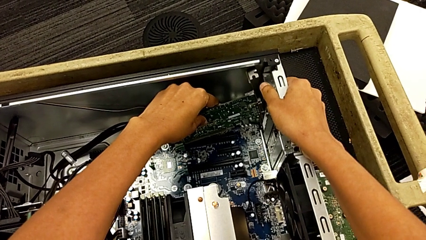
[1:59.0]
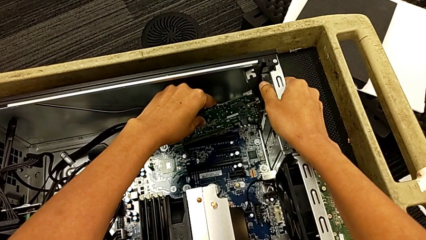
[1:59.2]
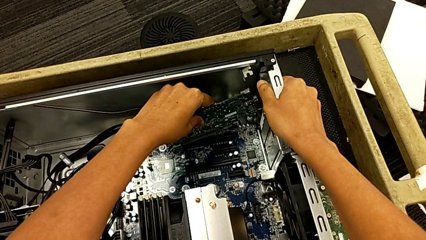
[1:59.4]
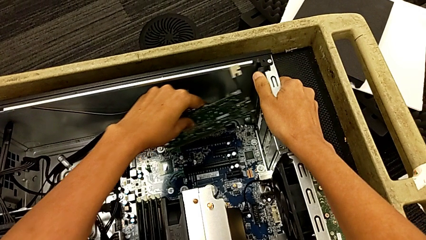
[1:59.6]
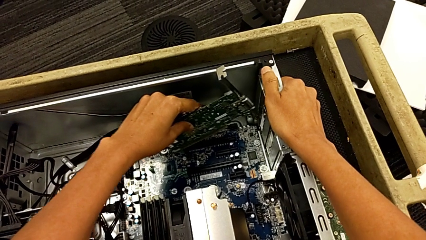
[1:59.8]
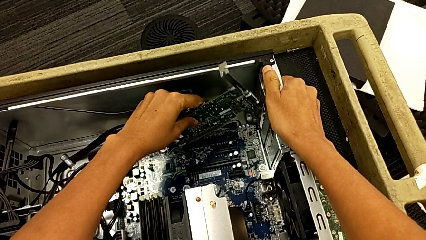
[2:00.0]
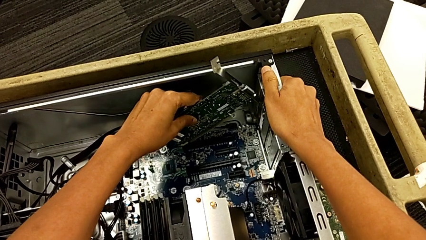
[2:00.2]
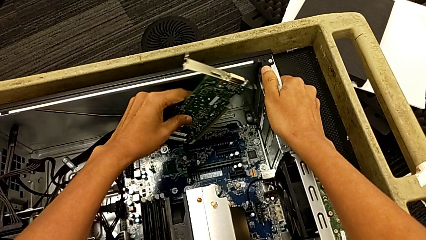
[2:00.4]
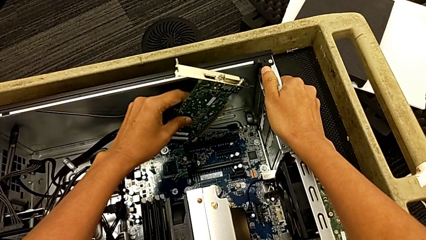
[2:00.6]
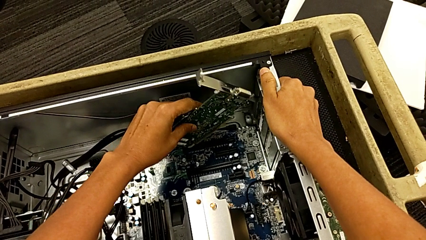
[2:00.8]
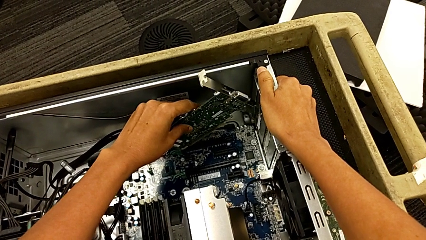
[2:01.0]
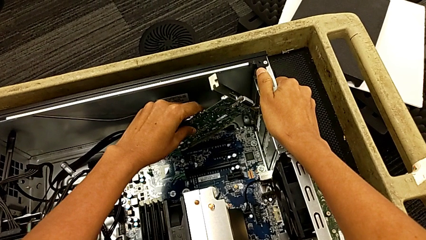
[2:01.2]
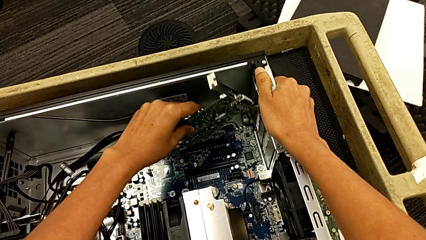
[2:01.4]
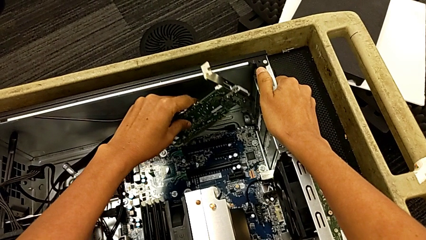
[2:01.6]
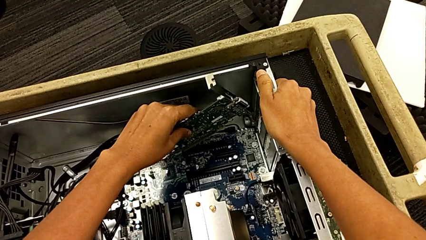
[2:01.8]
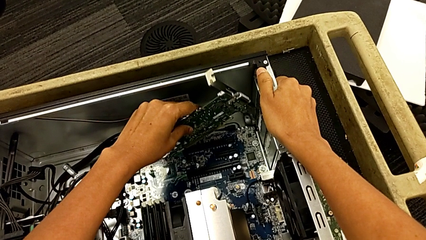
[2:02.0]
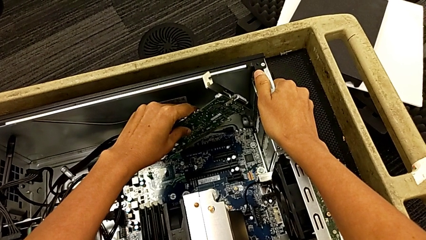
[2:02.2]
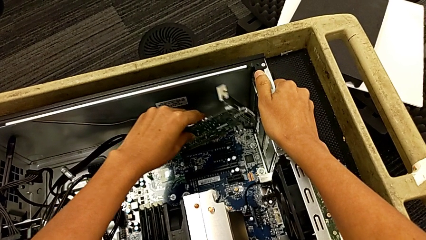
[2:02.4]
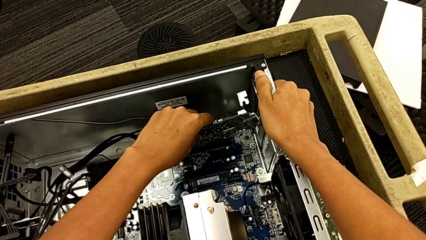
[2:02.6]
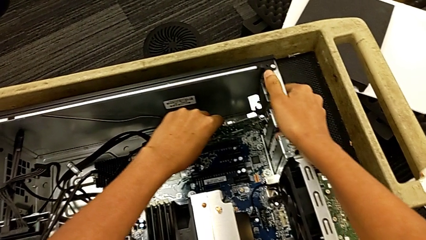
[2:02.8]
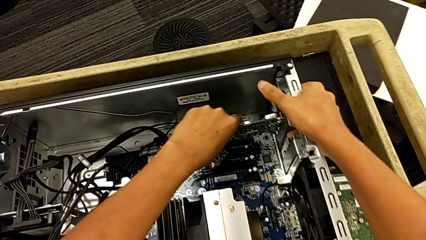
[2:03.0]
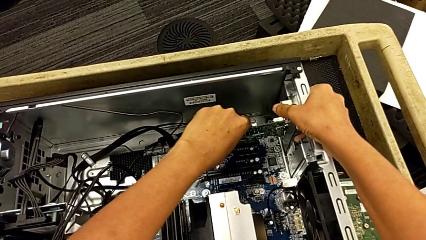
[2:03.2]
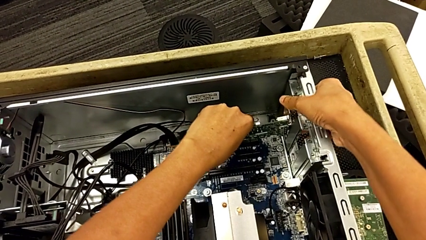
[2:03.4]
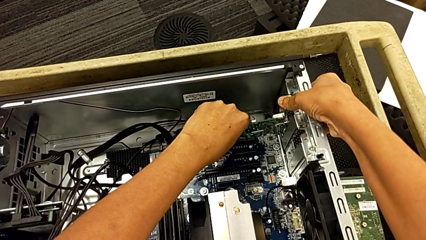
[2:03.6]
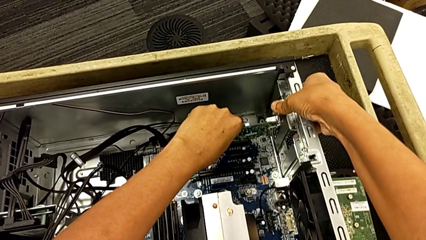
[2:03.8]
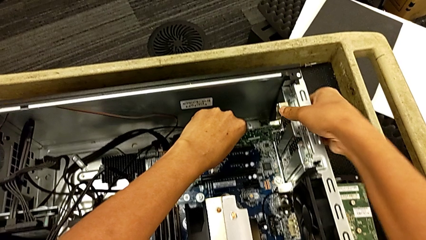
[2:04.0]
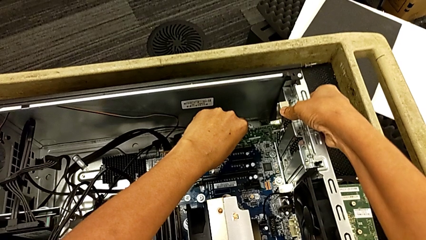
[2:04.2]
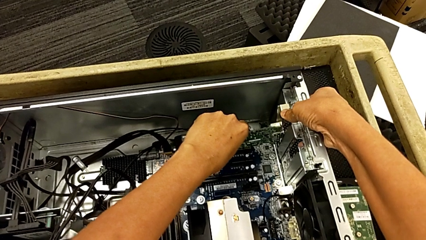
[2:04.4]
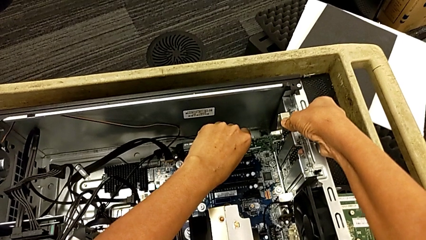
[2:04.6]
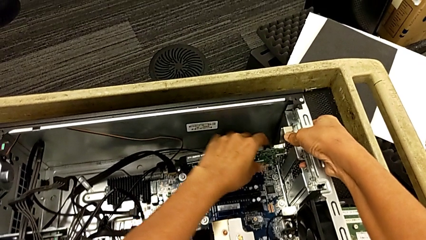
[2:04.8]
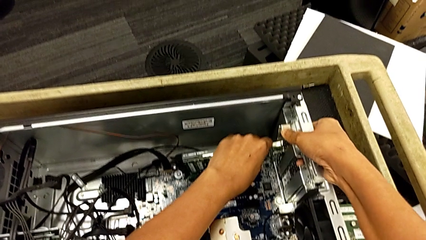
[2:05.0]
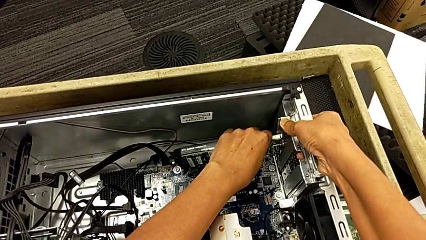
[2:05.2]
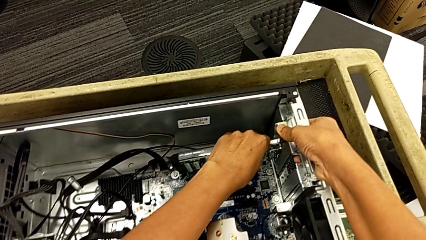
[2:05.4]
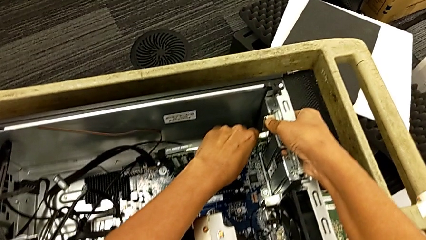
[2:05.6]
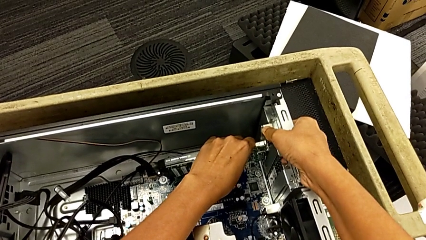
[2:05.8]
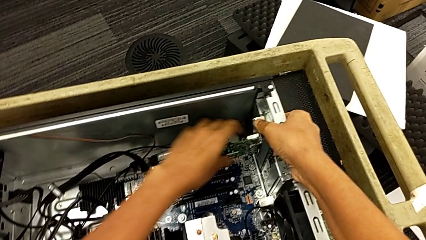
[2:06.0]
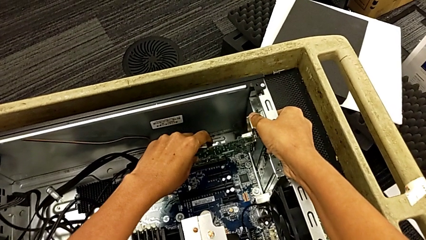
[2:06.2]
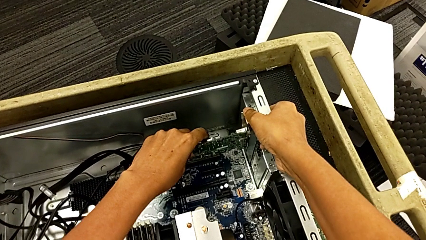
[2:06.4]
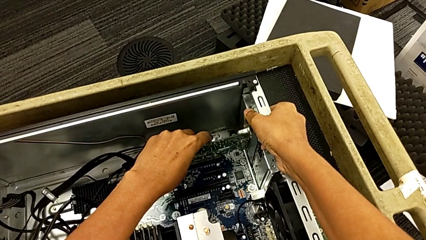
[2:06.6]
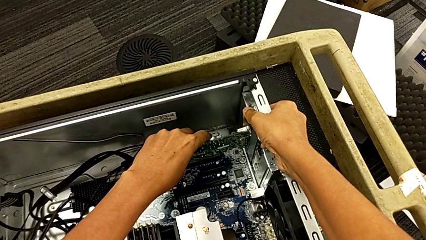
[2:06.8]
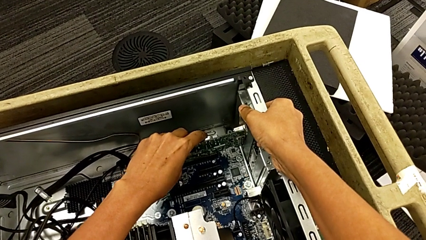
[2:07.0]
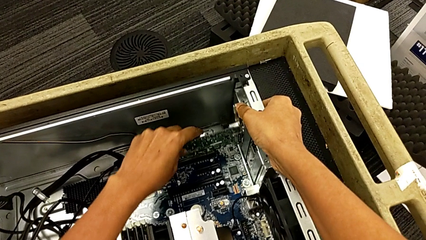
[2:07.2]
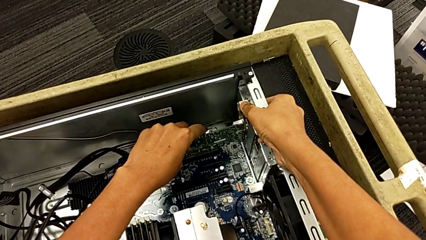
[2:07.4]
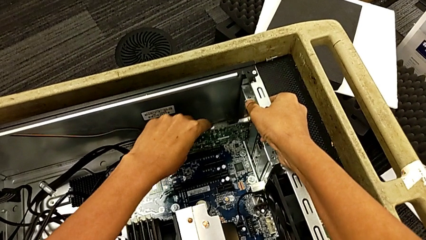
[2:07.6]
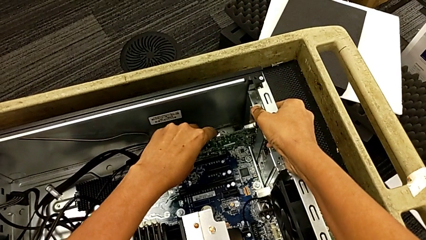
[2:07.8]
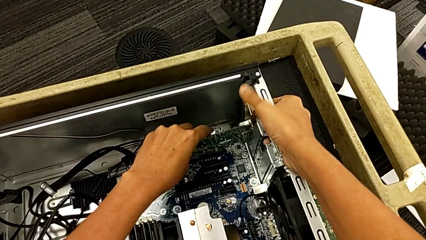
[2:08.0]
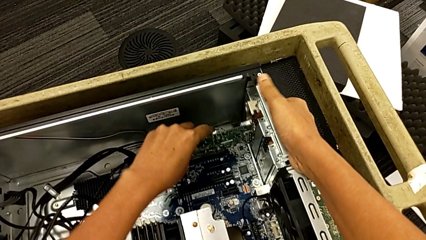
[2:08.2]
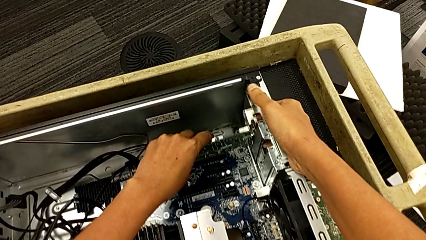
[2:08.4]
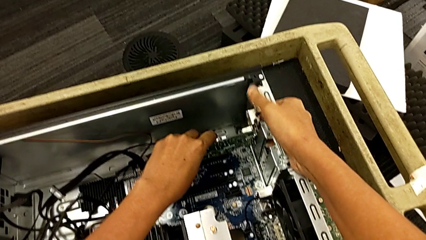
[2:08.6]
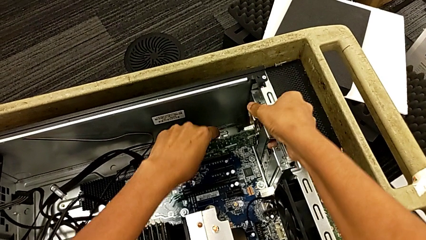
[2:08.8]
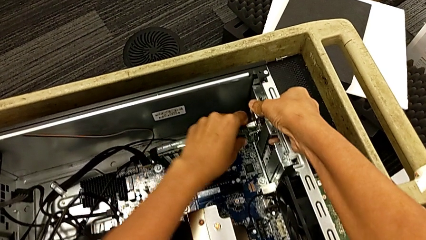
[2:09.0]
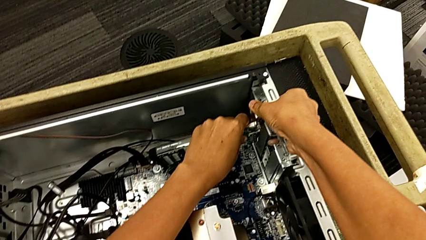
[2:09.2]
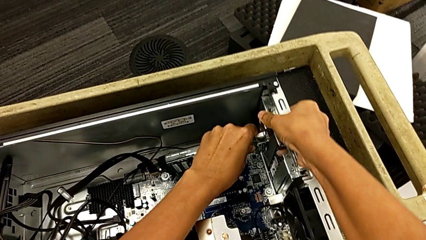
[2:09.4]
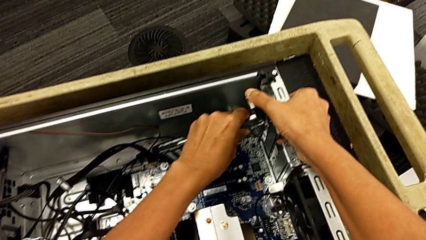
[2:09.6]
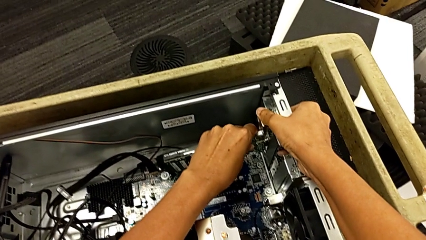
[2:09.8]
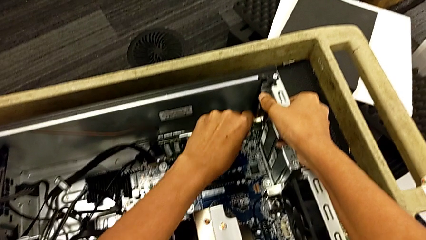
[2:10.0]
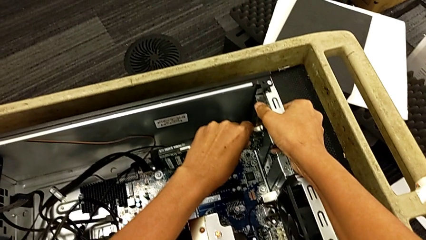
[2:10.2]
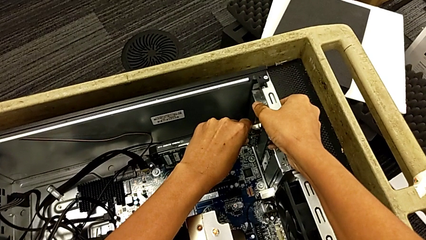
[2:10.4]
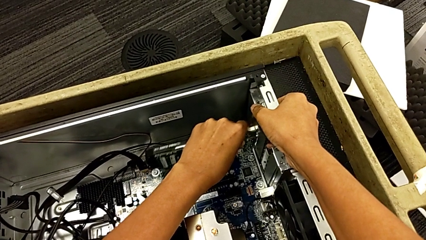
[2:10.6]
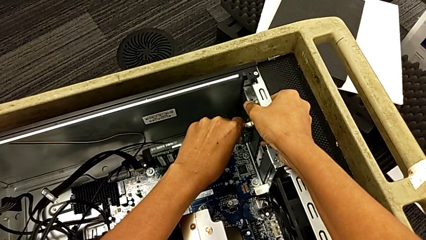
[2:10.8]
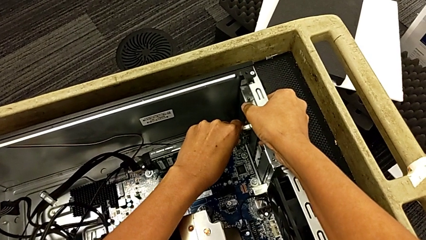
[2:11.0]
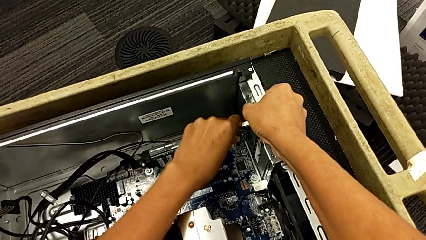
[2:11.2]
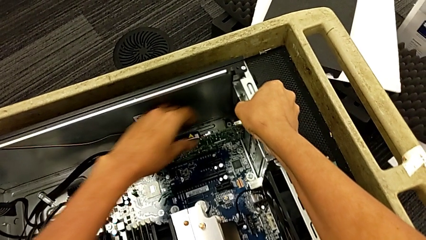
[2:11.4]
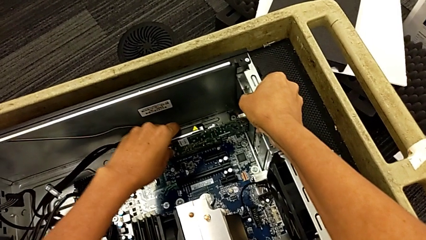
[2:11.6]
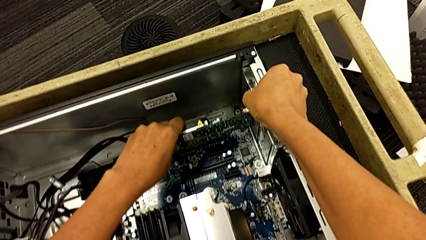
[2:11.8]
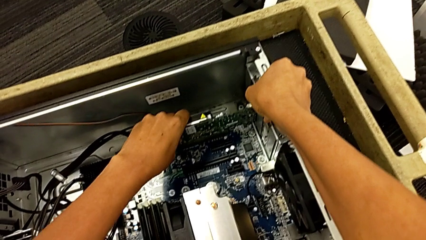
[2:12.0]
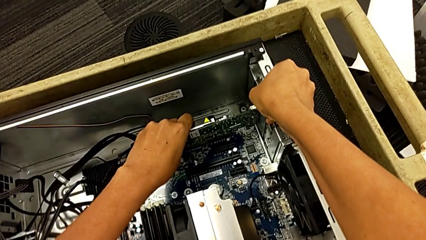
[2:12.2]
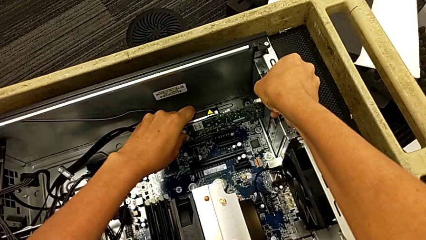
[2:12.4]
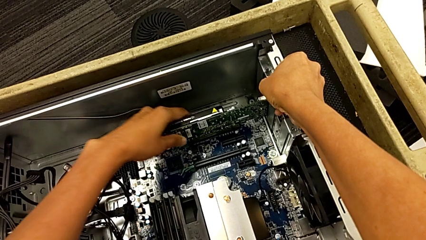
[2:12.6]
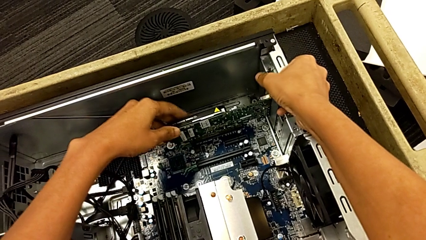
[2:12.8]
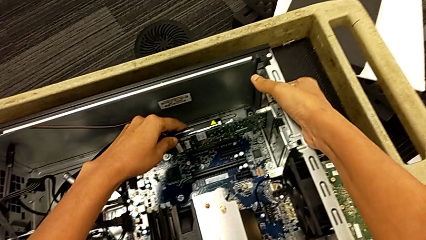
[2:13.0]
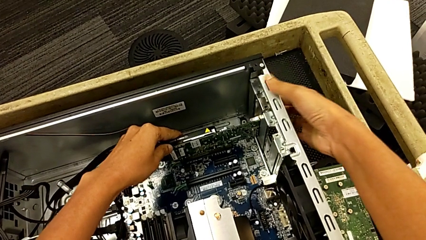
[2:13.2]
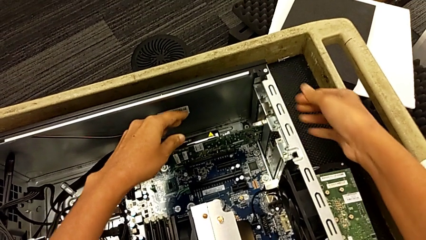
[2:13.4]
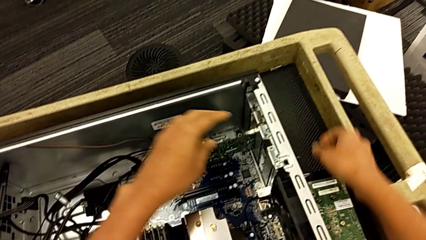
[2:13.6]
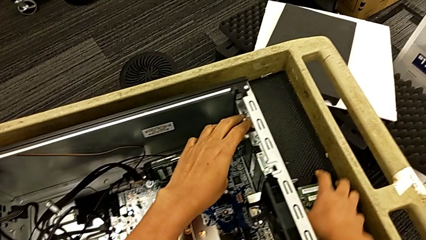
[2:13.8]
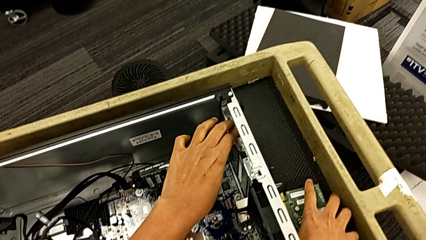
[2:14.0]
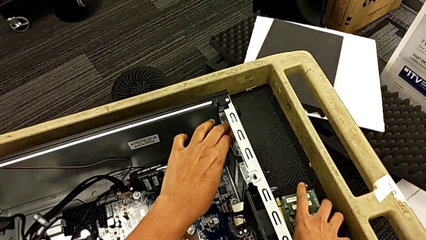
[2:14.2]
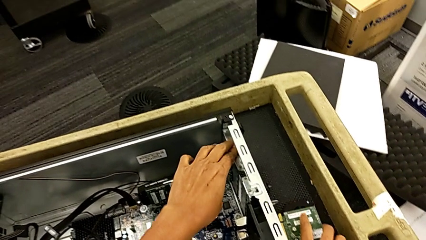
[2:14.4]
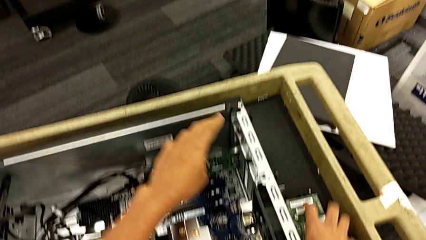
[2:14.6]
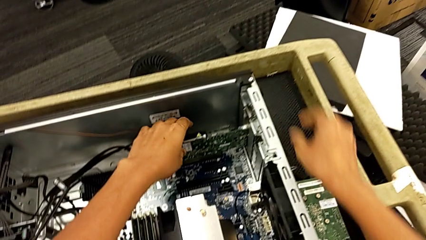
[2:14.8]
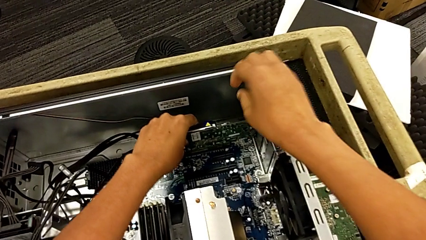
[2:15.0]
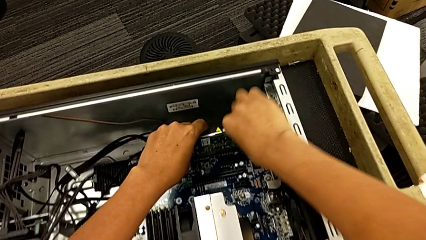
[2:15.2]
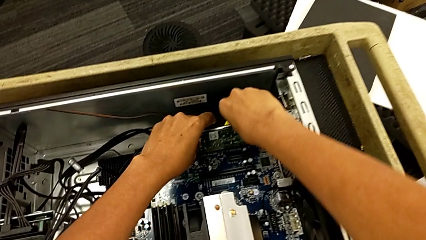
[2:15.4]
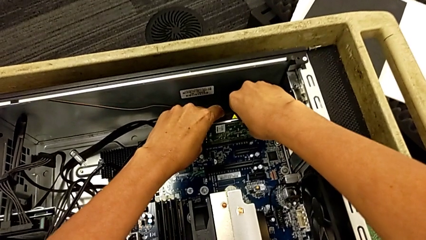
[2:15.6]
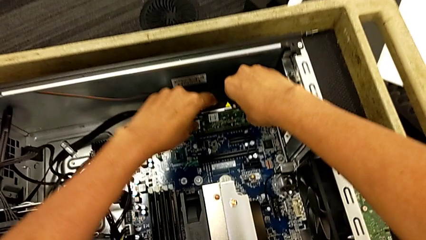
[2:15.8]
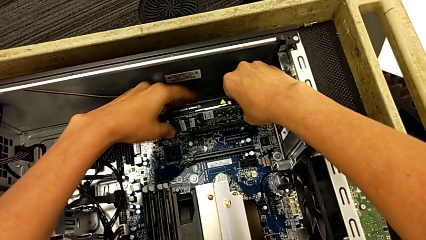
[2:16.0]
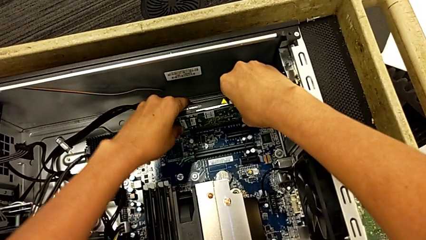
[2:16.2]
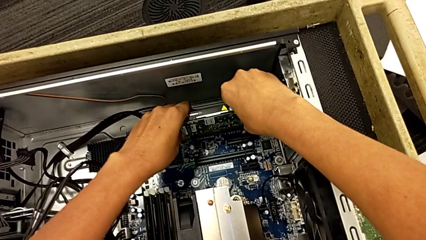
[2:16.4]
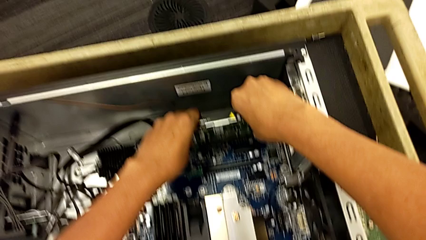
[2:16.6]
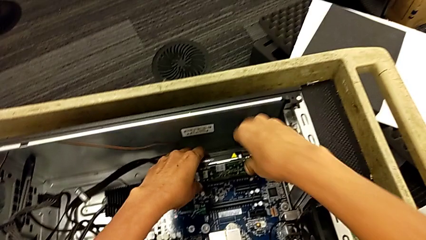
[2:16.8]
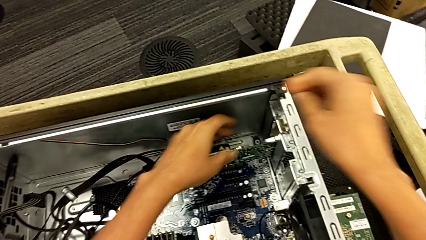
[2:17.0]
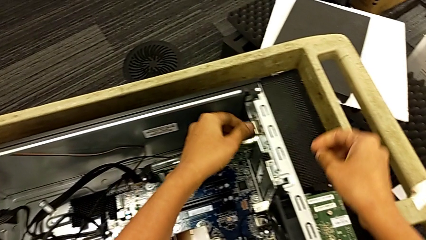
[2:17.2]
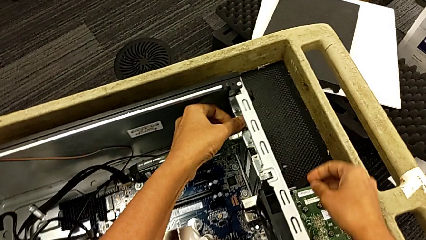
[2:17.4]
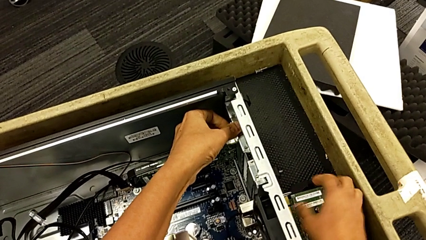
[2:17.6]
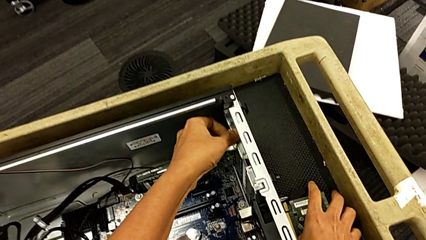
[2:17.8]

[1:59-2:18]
The camera wearer is assembling the graphic cards. They keep aligning the second graphic card, push it, assemble it and push it.
